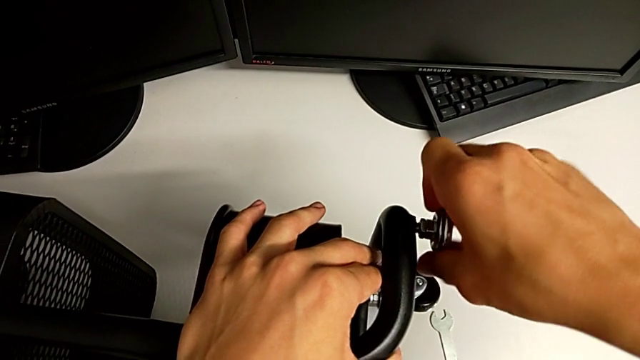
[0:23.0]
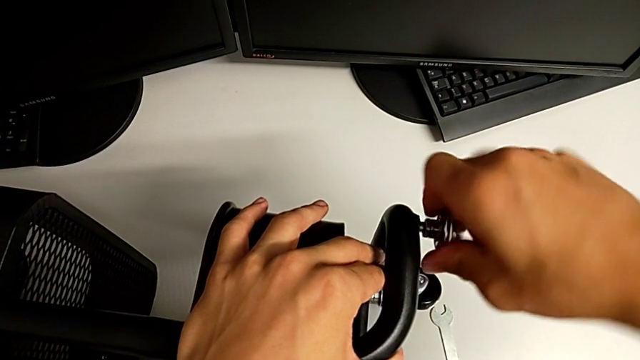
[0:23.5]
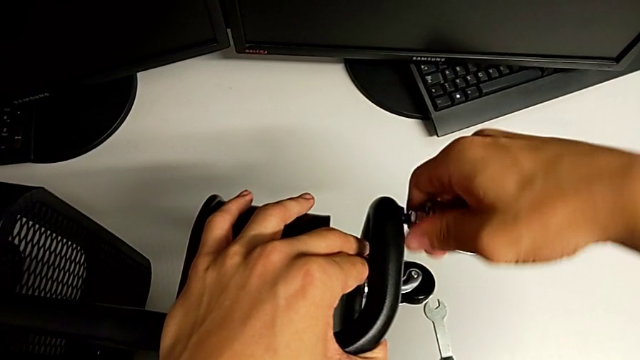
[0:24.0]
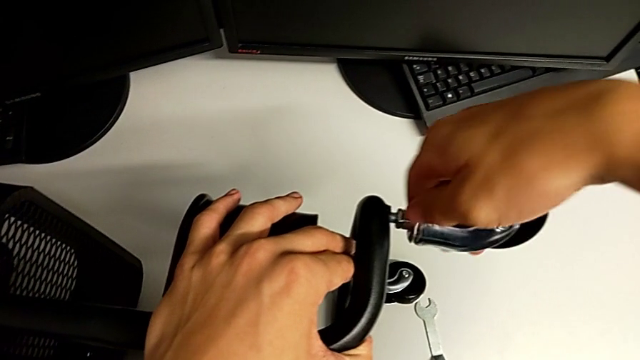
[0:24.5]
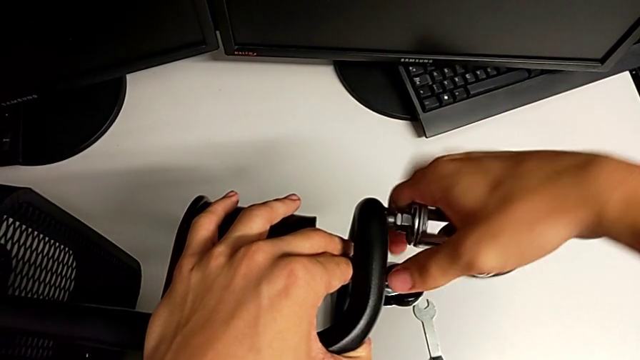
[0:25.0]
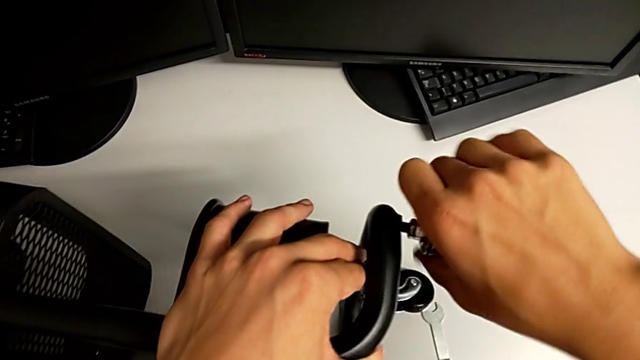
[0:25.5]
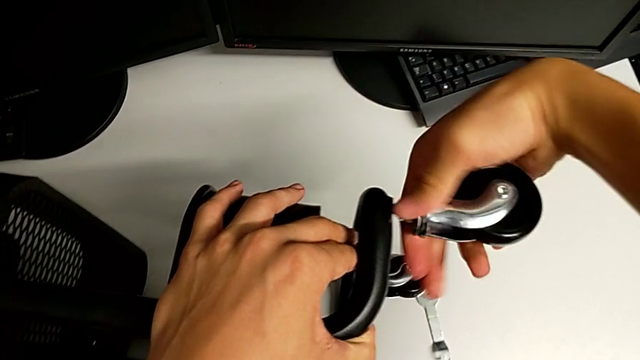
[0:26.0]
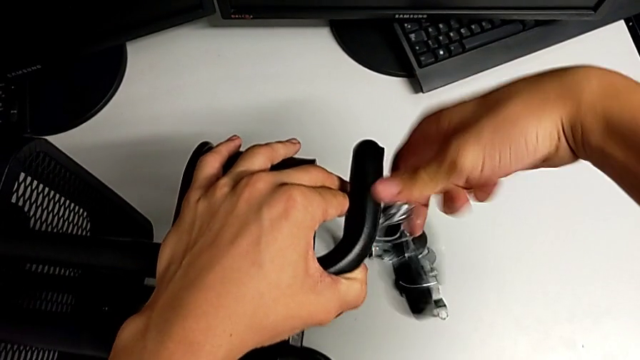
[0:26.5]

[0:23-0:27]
The camera wearer is removing the first wheel from the base frame. They unscrew the first wheel and withdraw it.

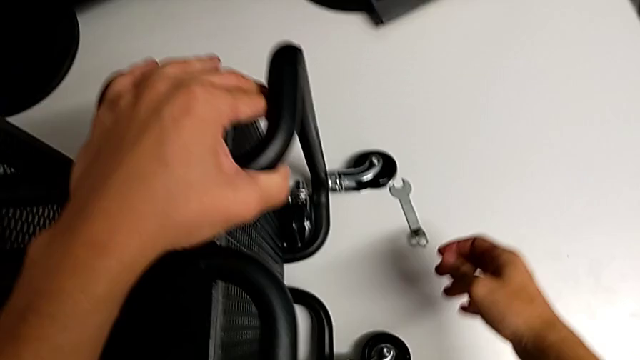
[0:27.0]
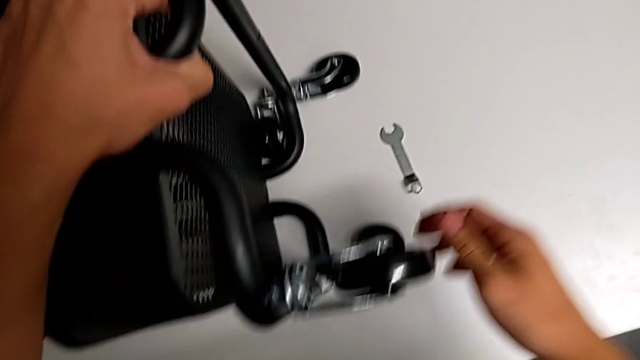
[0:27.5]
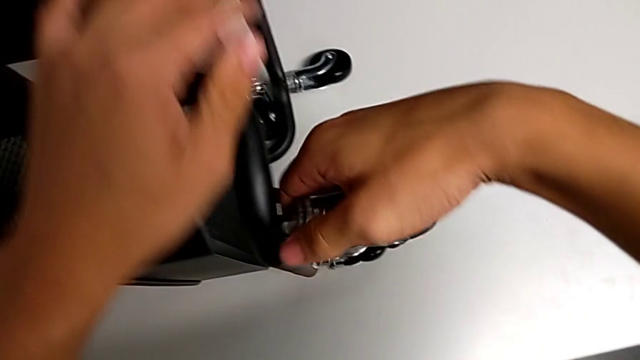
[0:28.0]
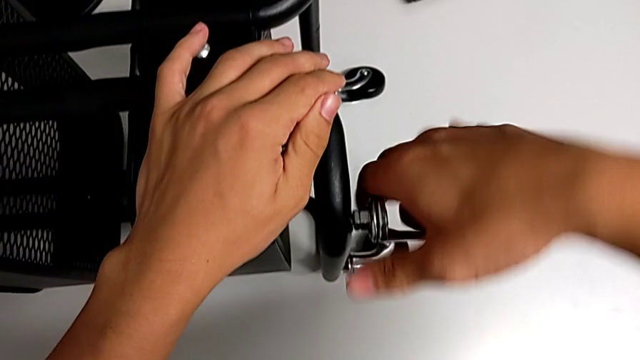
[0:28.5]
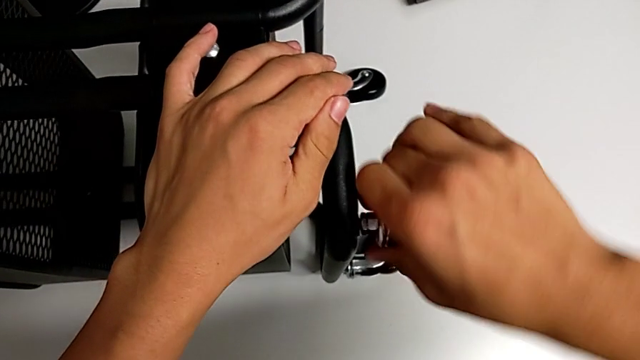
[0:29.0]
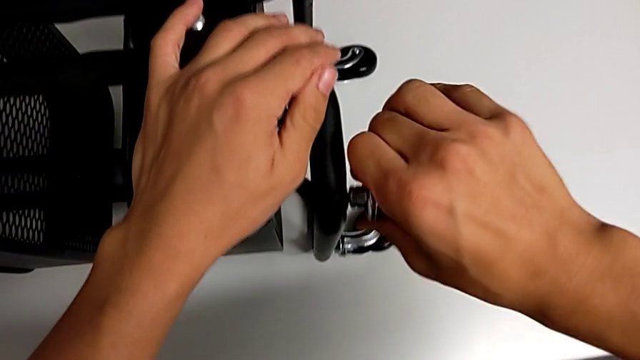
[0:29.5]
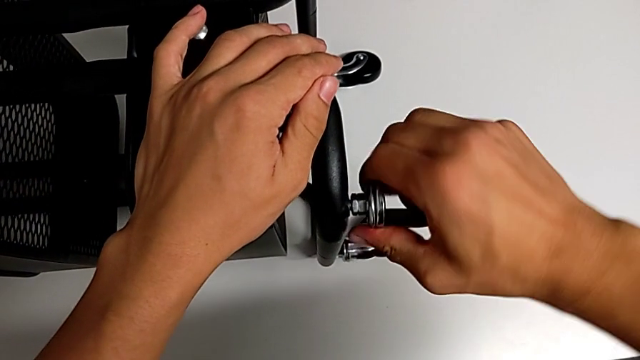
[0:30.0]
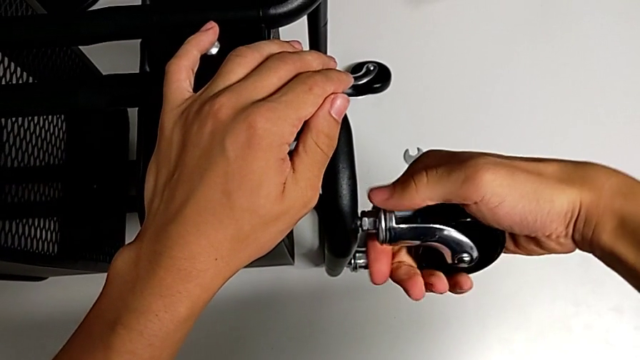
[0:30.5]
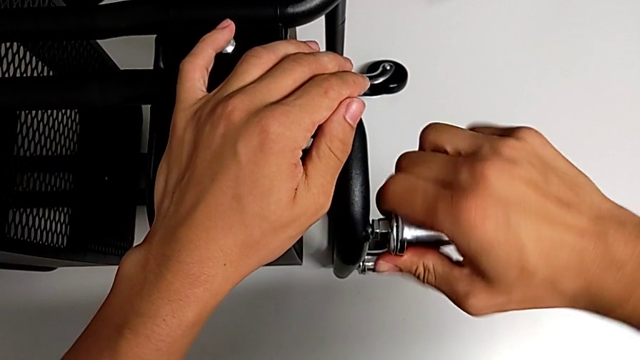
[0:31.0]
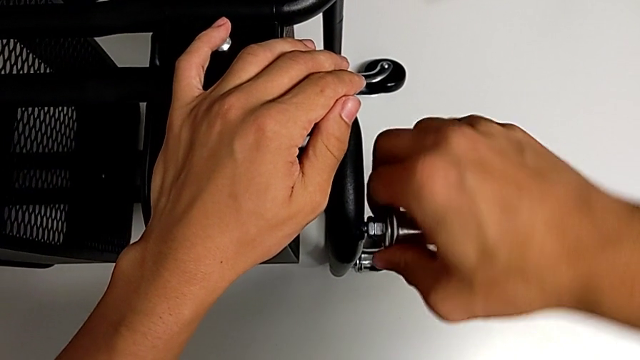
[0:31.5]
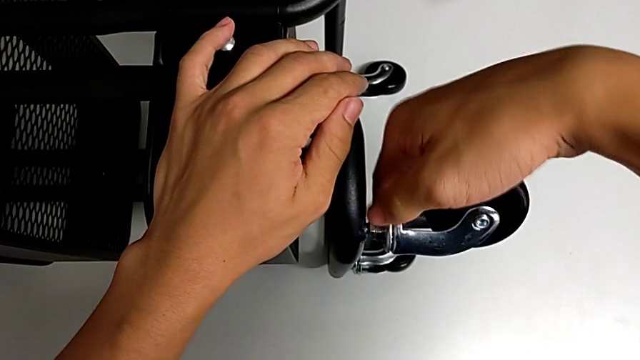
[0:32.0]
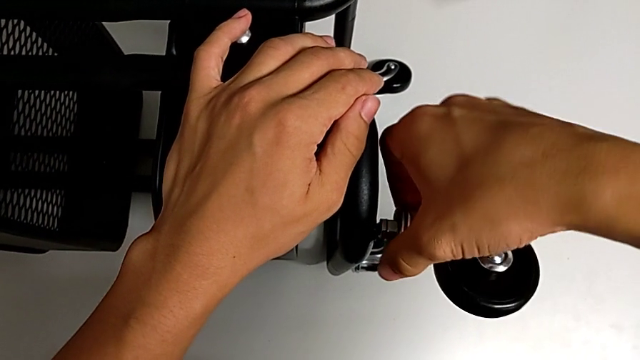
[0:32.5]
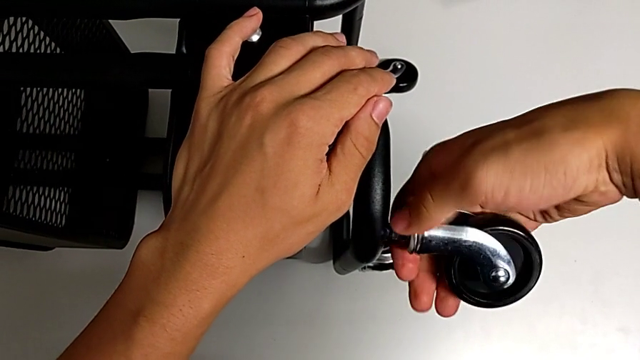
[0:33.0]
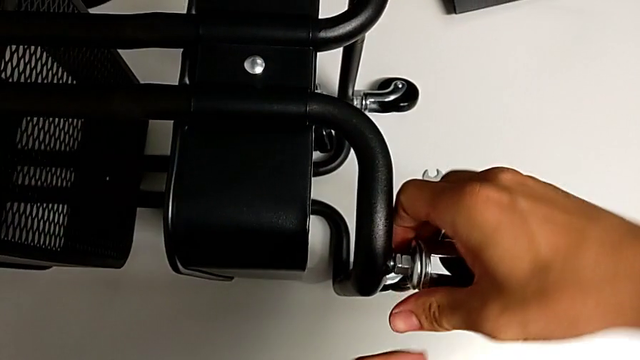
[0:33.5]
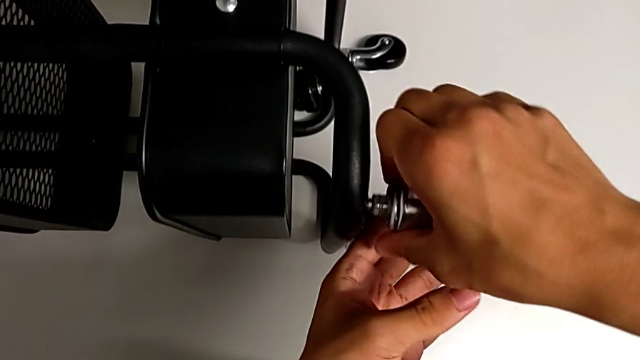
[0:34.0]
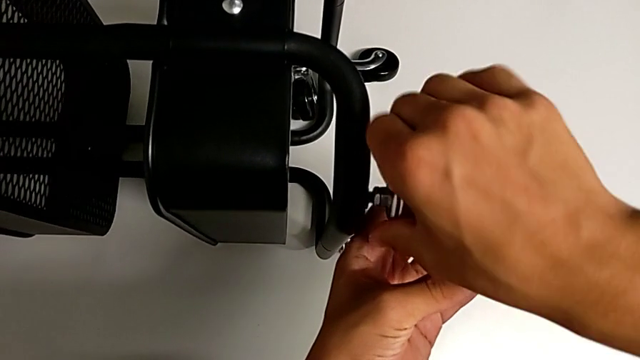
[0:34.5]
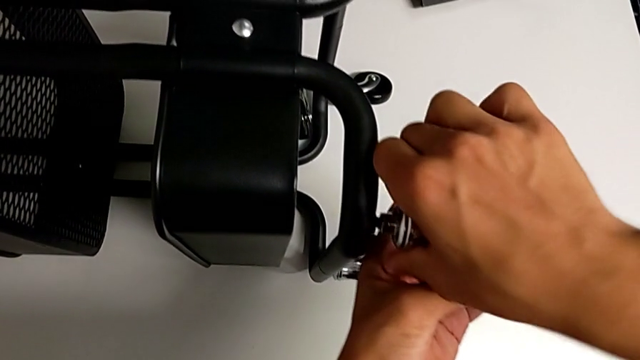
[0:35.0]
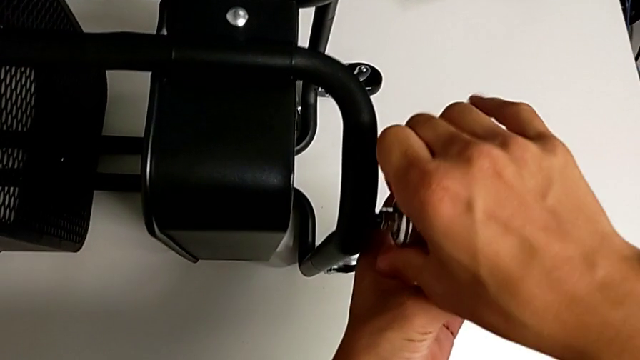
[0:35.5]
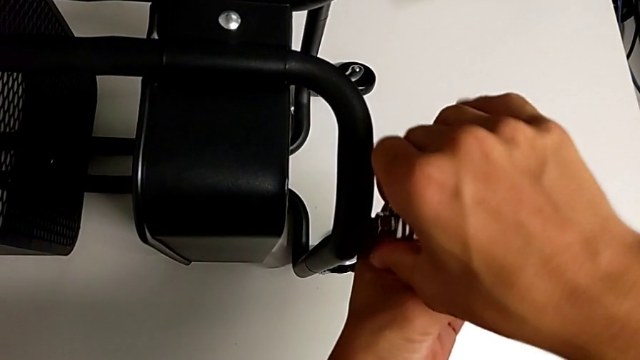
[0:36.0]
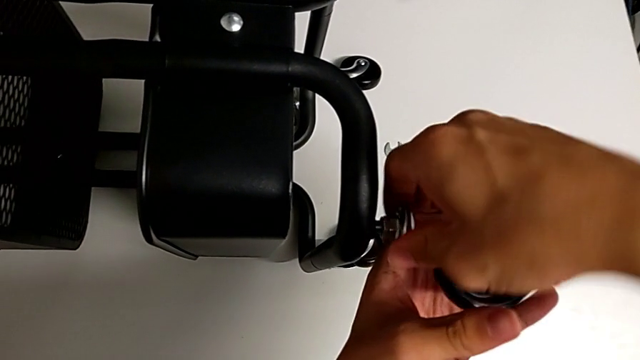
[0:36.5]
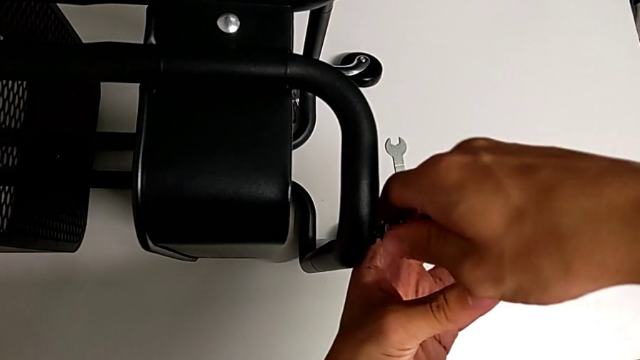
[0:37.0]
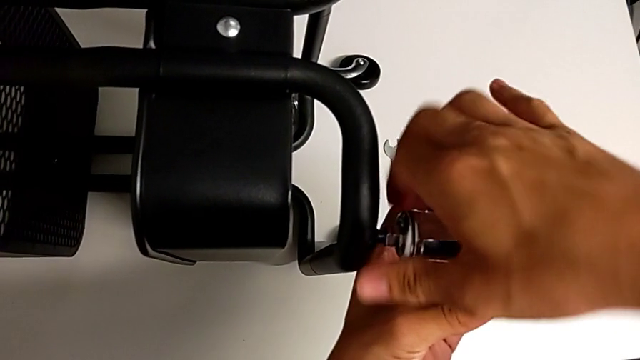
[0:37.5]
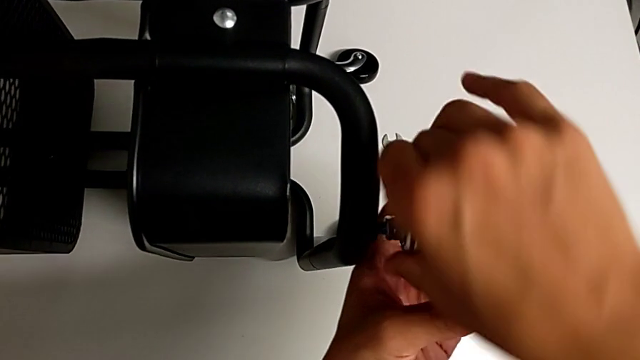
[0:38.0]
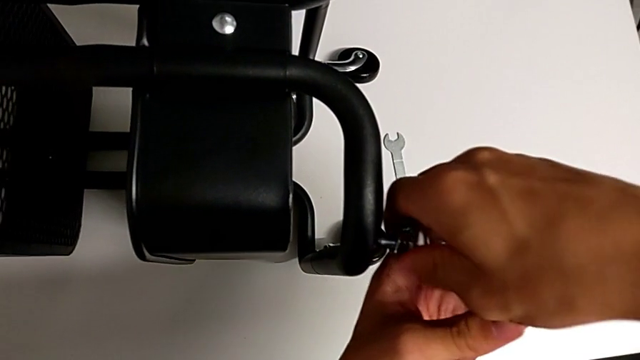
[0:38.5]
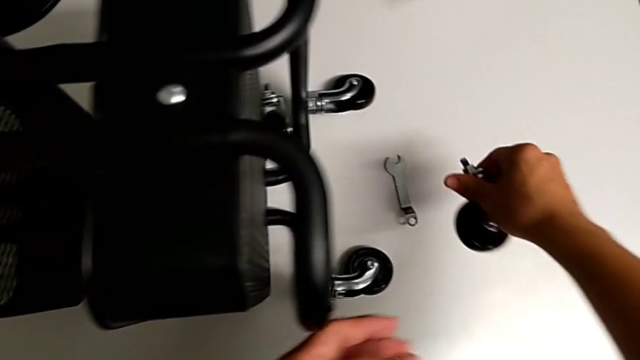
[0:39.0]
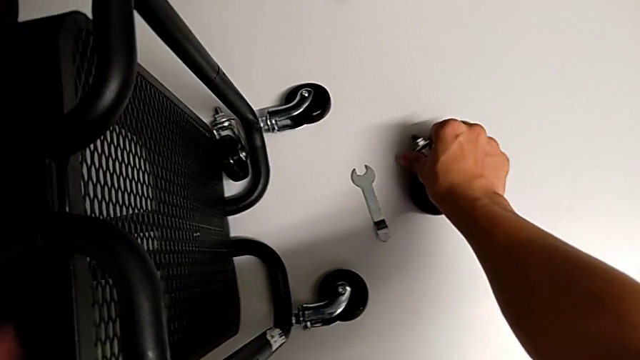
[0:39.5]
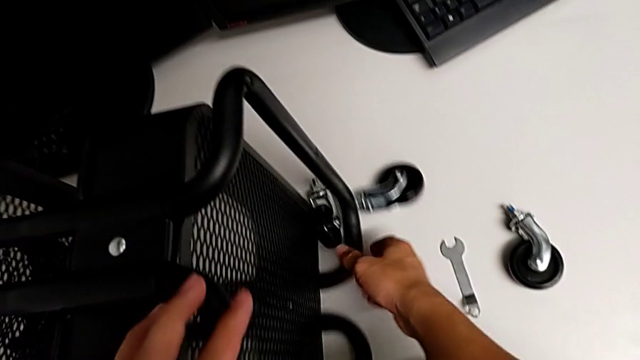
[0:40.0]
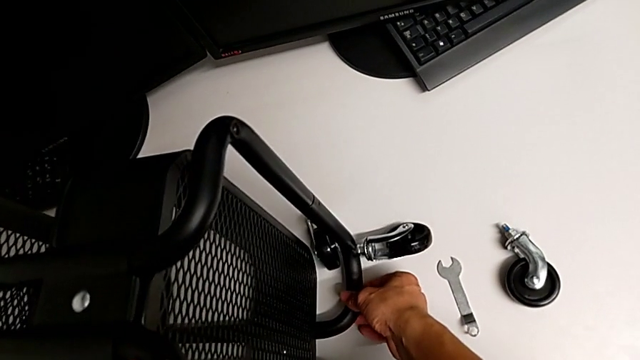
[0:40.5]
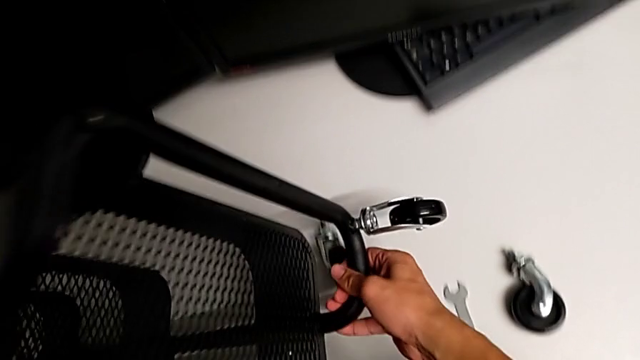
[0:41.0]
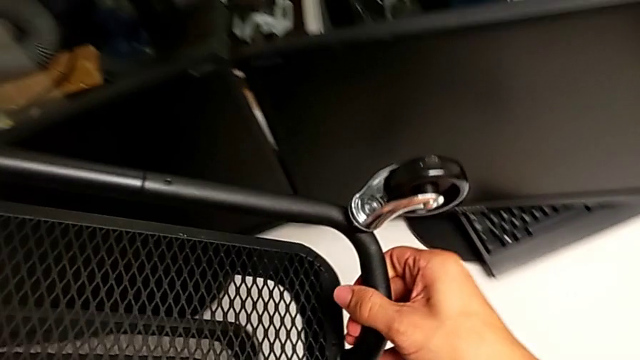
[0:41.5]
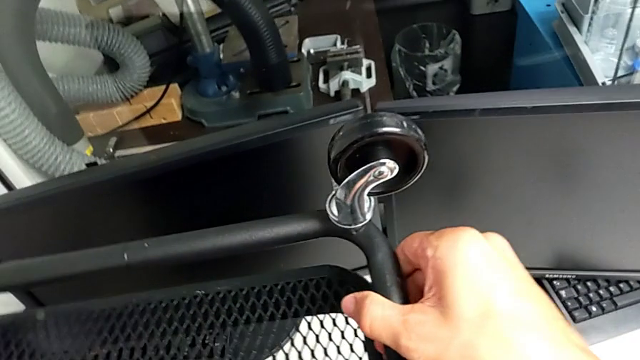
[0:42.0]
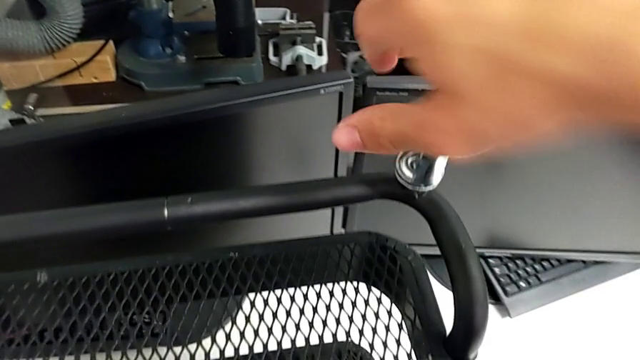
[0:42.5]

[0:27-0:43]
The camera wearer removes the second wheel from the base frame. They touch the wheel, unscrew the second wheel, place it and lift the utility cart.

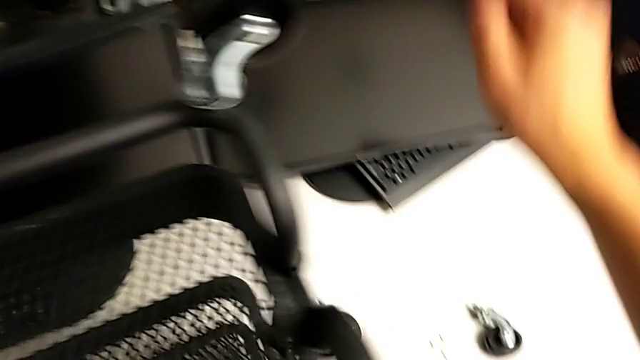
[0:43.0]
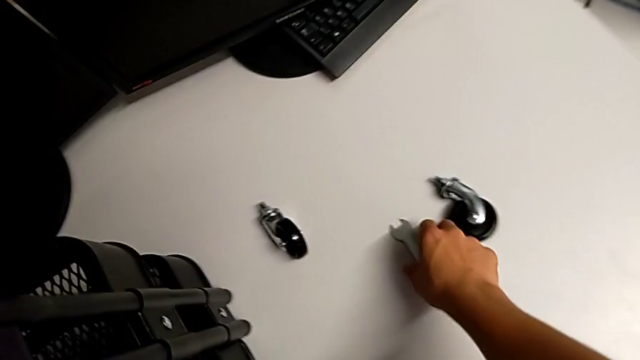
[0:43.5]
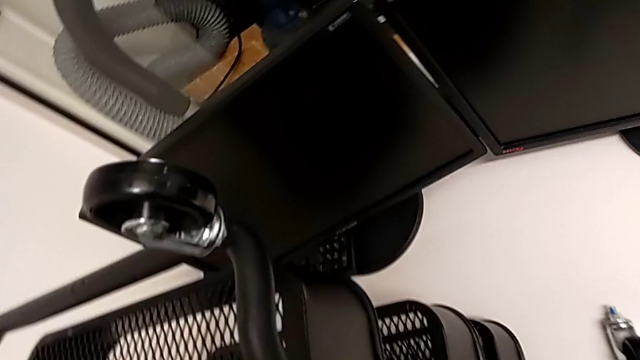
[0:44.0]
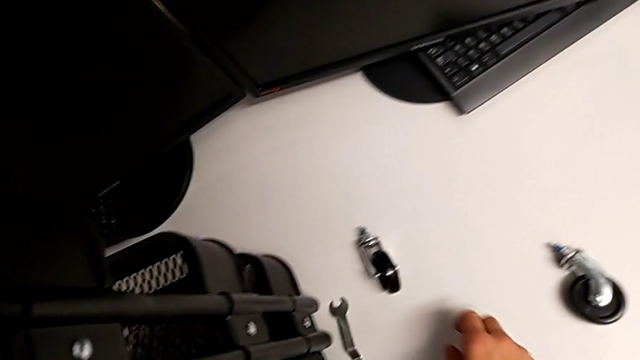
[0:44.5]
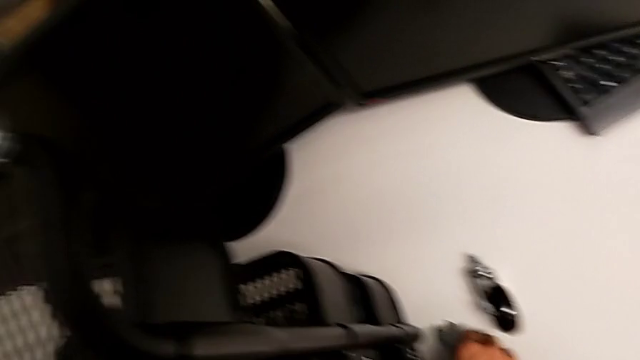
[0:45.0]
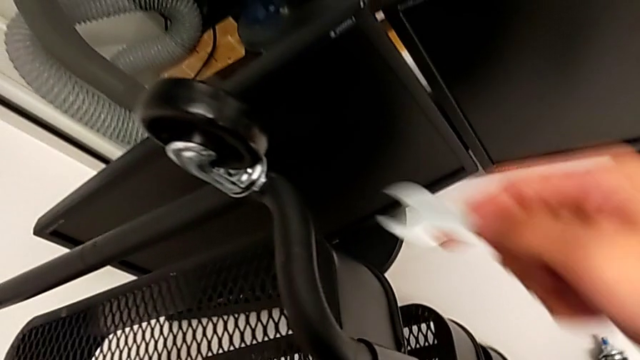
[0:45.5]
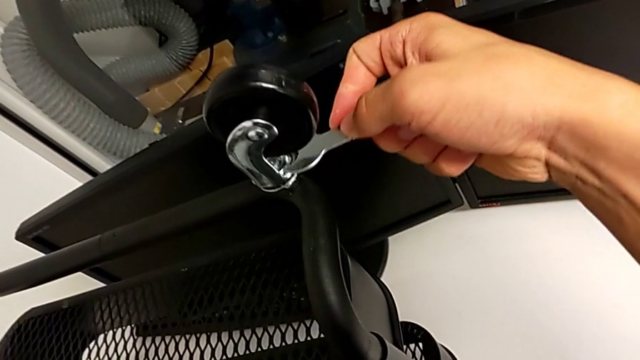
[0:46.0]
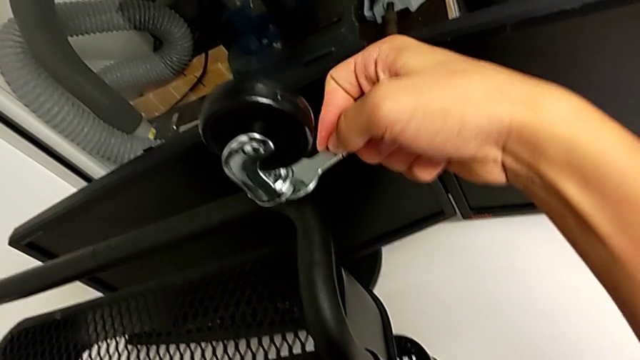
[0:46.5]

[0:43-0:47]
The camera wearer is removing the third wheel from the base frame. They grab the hexagonal wrench and insert it.
